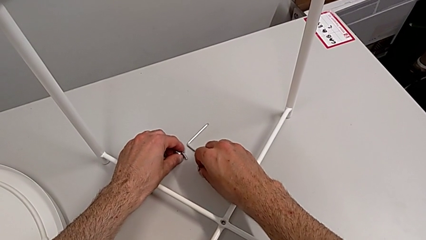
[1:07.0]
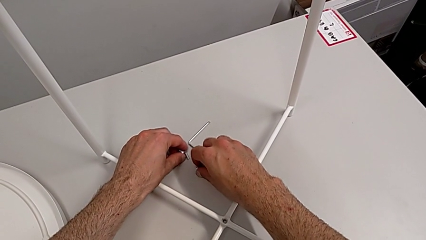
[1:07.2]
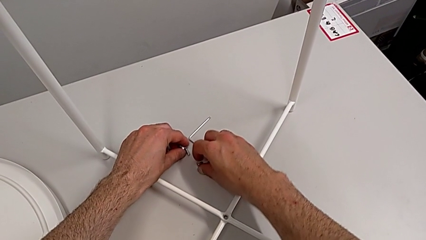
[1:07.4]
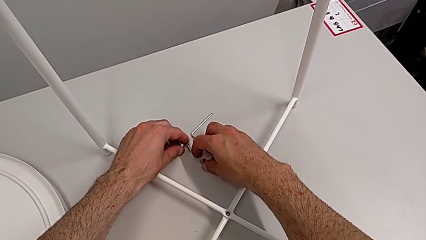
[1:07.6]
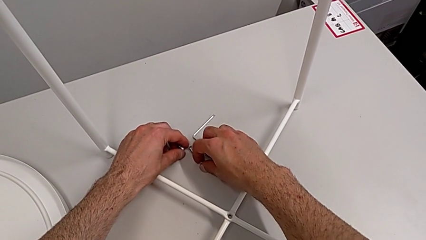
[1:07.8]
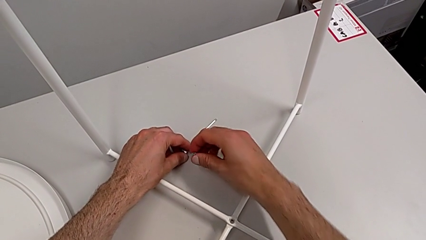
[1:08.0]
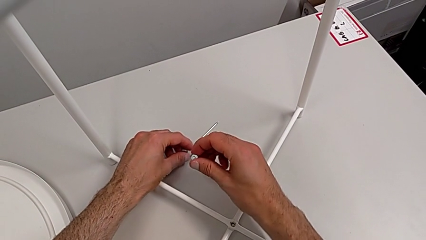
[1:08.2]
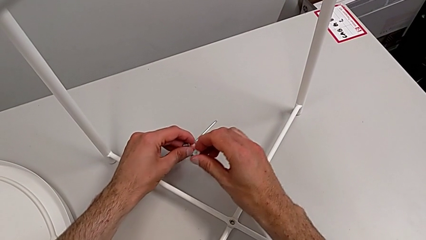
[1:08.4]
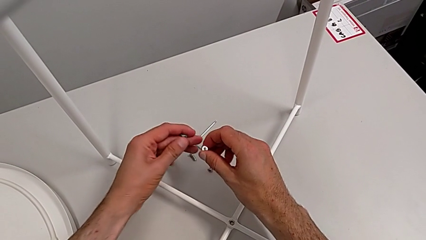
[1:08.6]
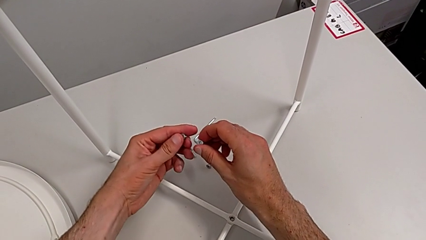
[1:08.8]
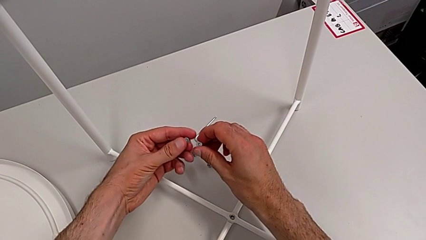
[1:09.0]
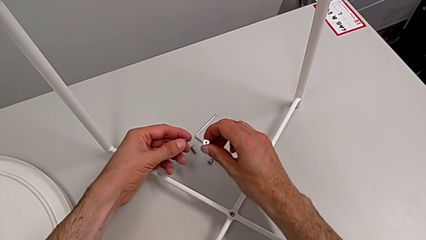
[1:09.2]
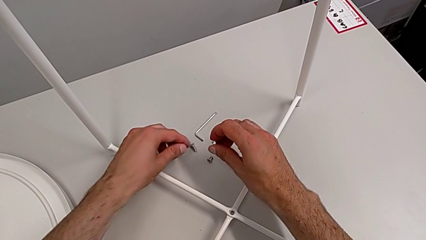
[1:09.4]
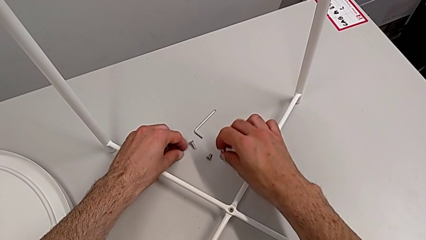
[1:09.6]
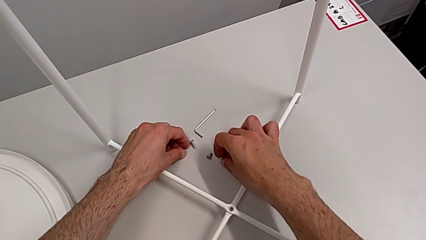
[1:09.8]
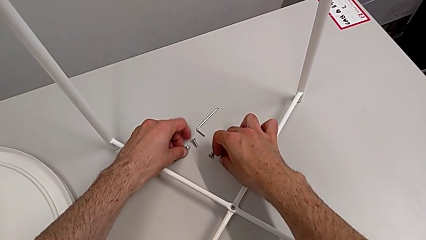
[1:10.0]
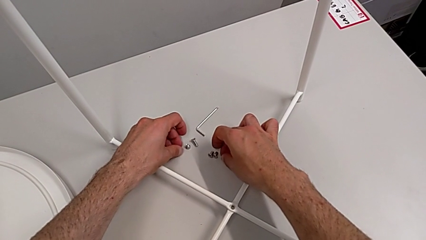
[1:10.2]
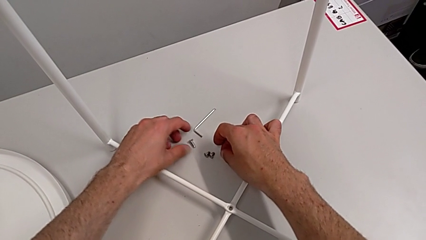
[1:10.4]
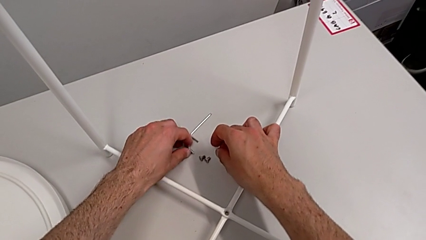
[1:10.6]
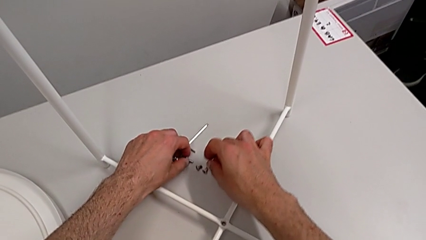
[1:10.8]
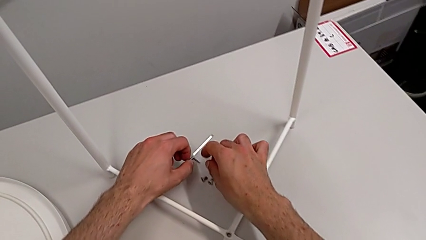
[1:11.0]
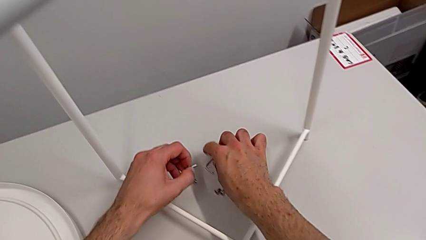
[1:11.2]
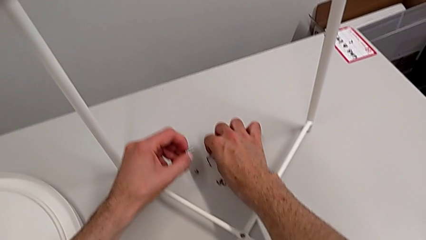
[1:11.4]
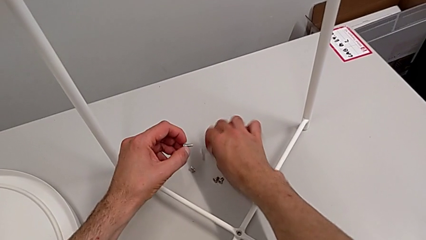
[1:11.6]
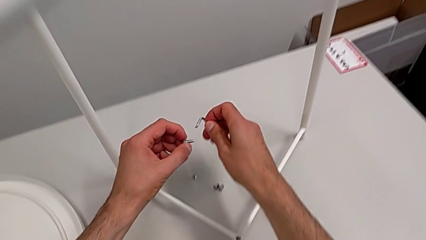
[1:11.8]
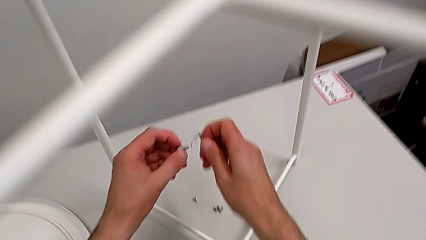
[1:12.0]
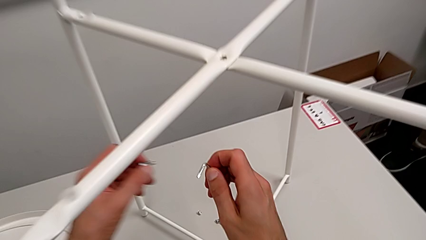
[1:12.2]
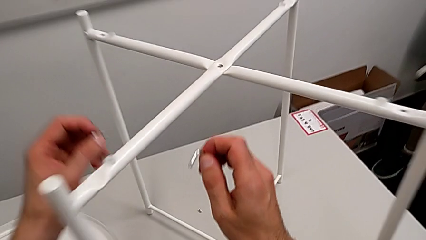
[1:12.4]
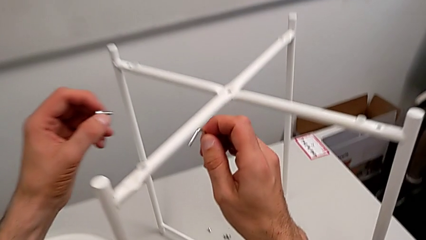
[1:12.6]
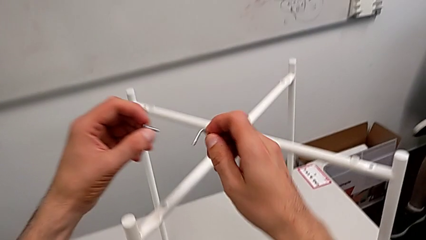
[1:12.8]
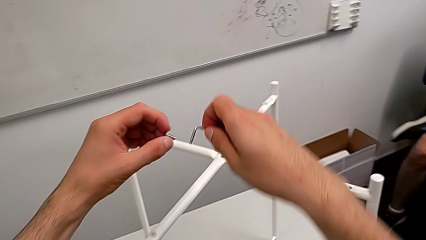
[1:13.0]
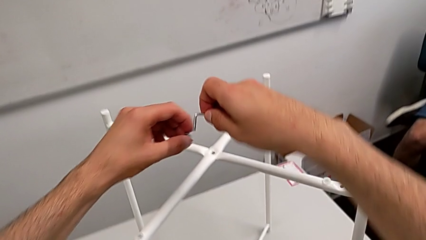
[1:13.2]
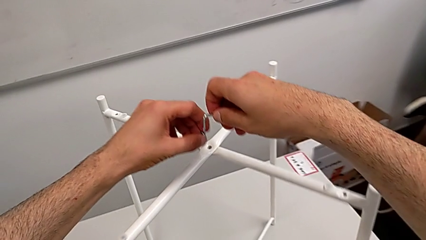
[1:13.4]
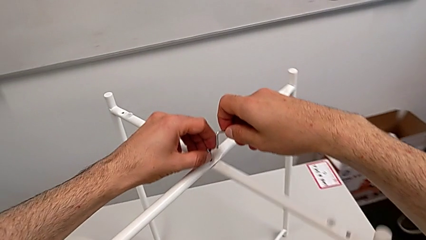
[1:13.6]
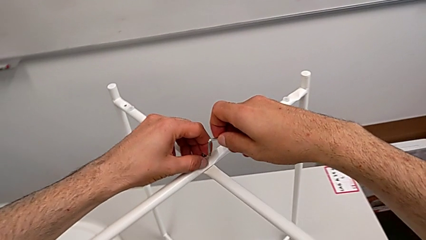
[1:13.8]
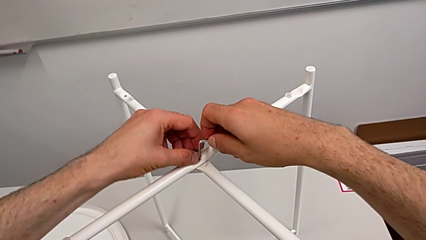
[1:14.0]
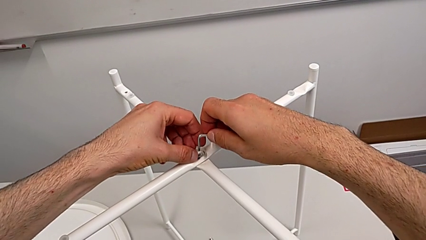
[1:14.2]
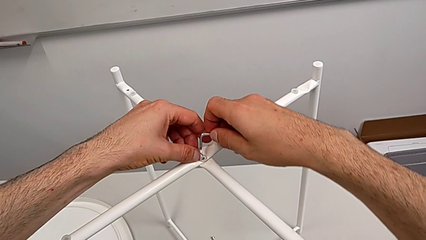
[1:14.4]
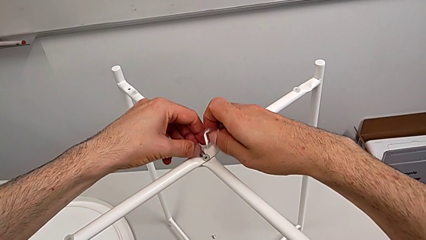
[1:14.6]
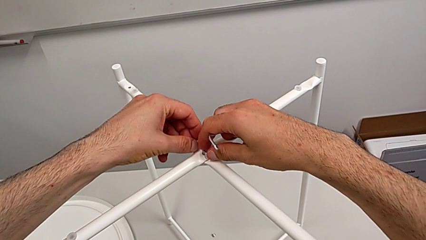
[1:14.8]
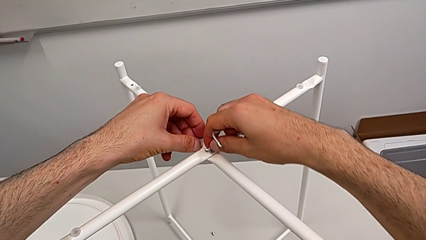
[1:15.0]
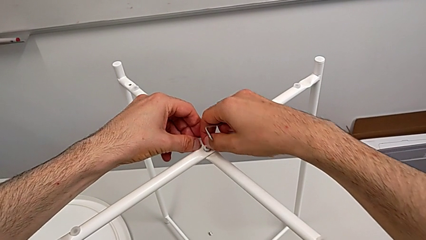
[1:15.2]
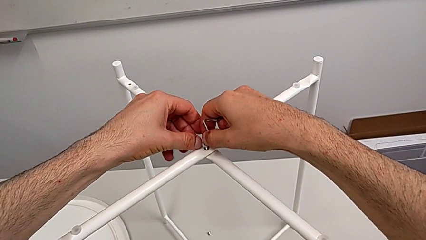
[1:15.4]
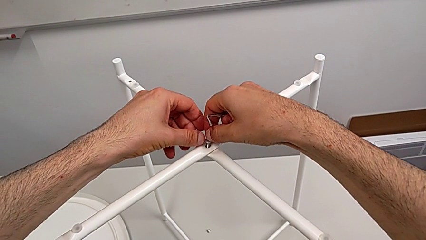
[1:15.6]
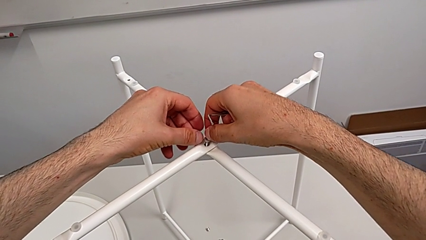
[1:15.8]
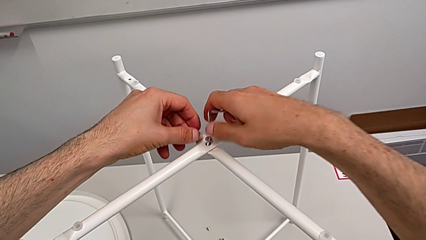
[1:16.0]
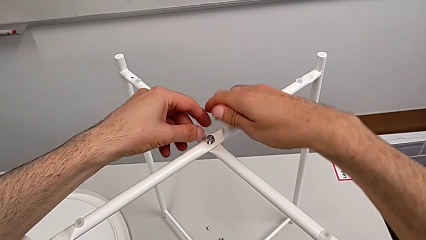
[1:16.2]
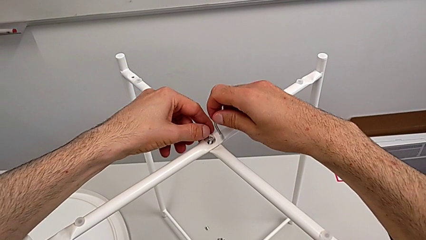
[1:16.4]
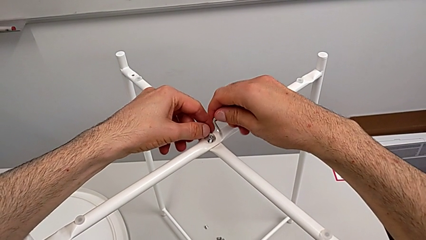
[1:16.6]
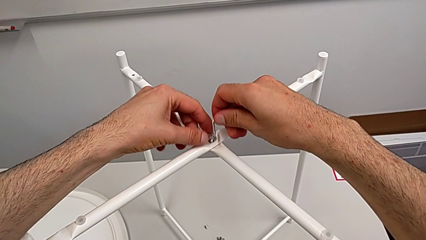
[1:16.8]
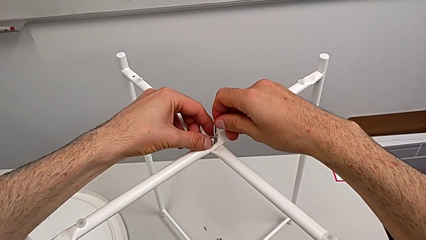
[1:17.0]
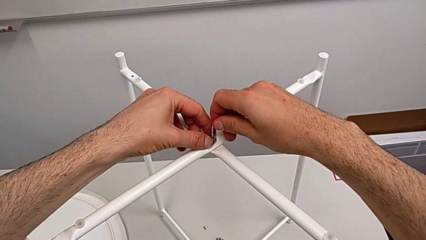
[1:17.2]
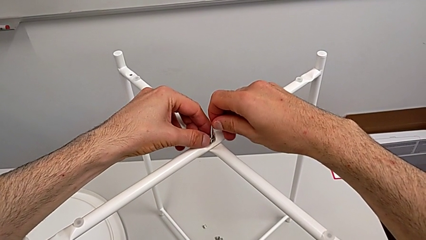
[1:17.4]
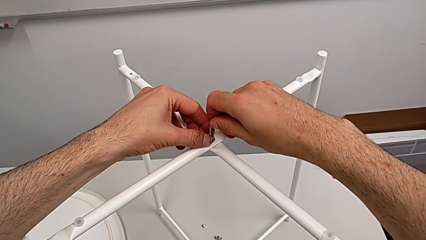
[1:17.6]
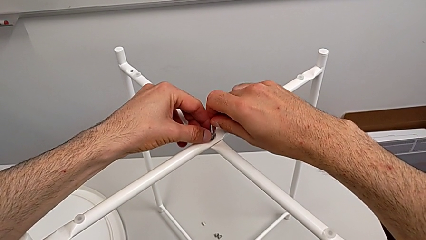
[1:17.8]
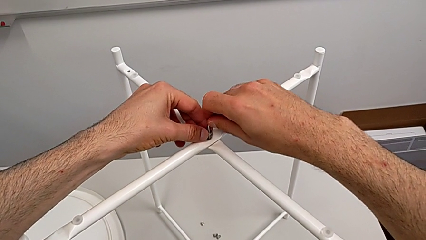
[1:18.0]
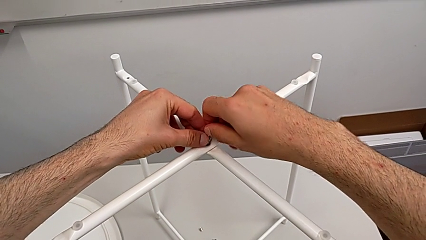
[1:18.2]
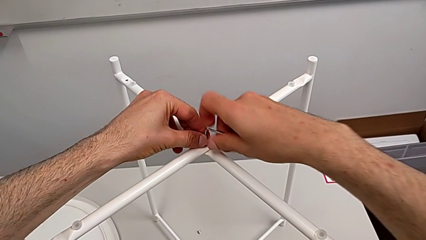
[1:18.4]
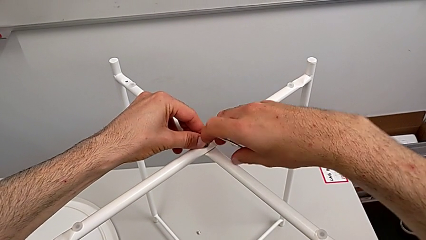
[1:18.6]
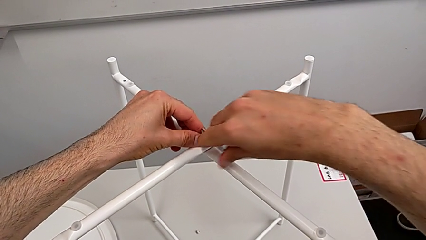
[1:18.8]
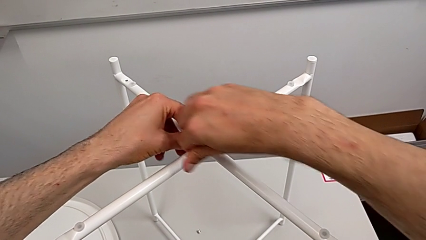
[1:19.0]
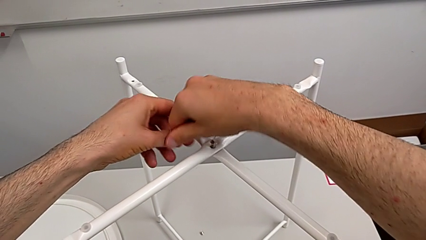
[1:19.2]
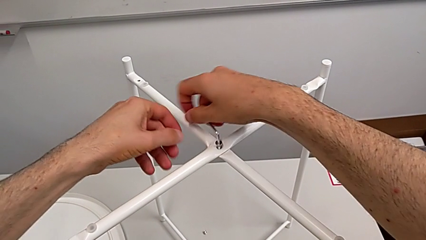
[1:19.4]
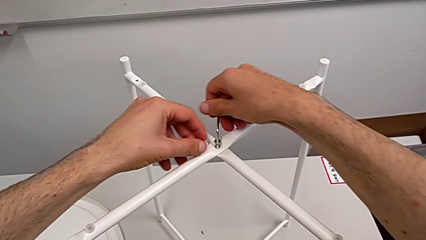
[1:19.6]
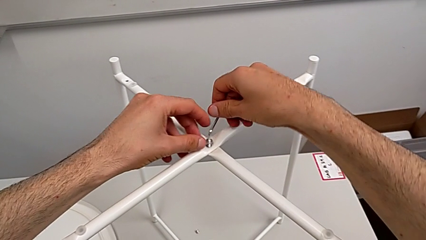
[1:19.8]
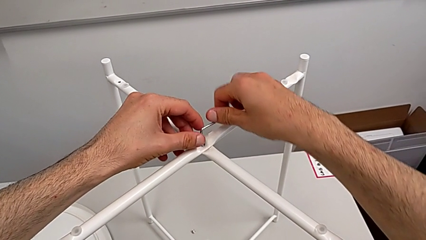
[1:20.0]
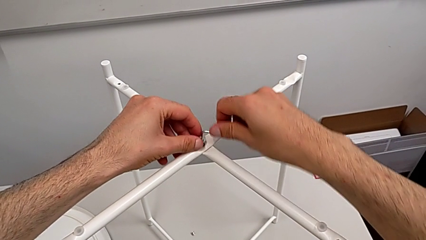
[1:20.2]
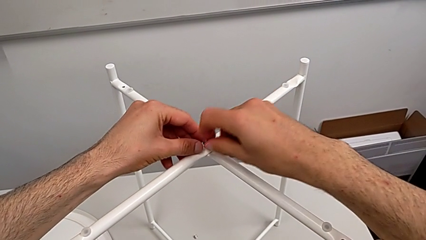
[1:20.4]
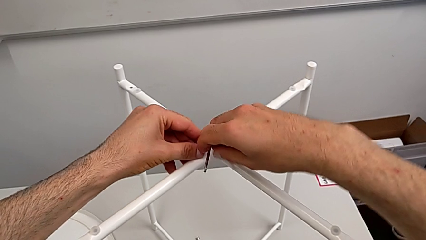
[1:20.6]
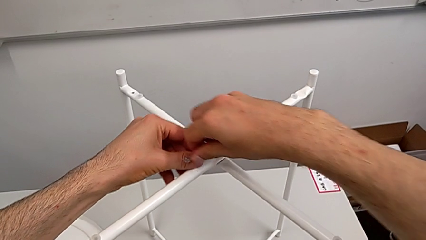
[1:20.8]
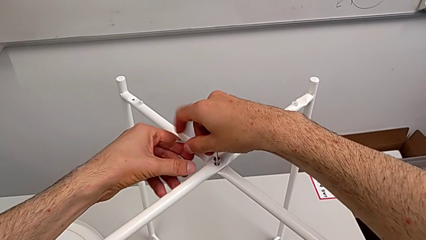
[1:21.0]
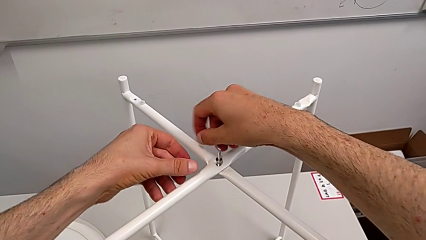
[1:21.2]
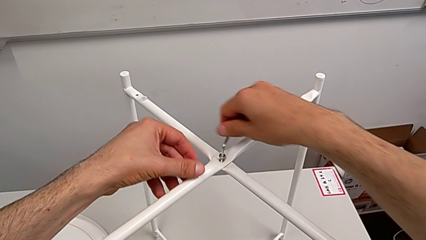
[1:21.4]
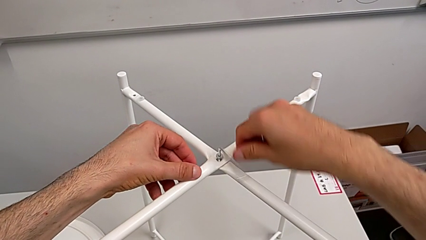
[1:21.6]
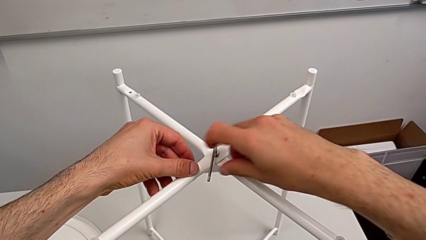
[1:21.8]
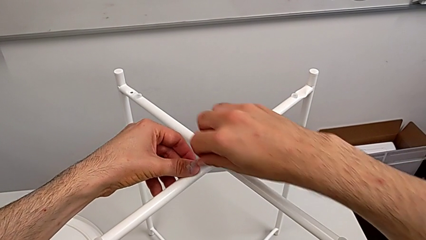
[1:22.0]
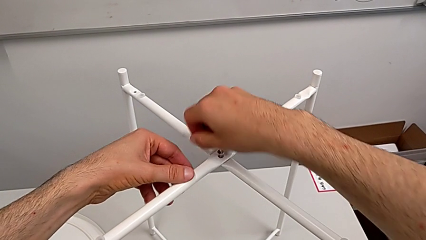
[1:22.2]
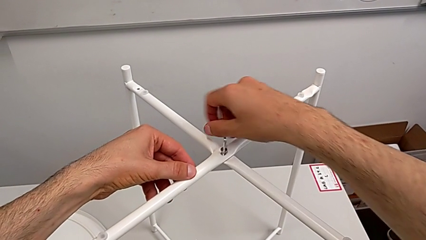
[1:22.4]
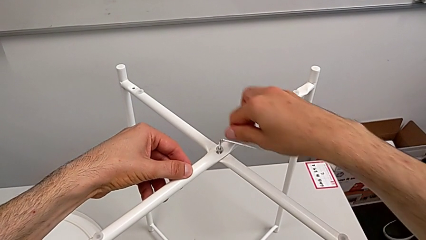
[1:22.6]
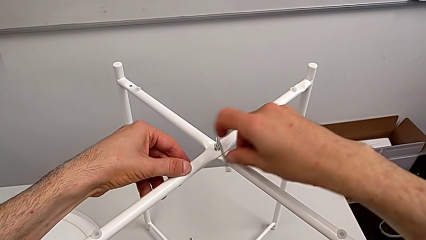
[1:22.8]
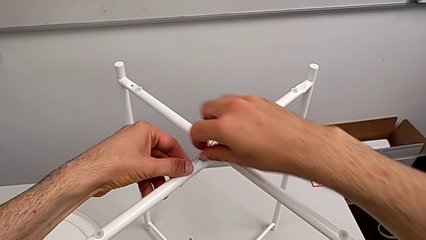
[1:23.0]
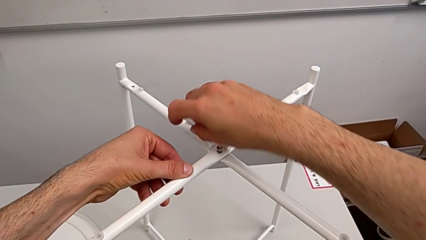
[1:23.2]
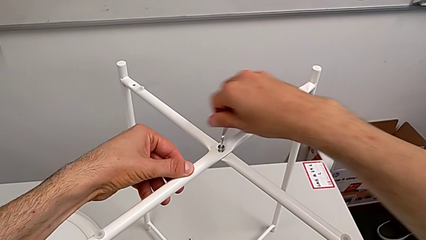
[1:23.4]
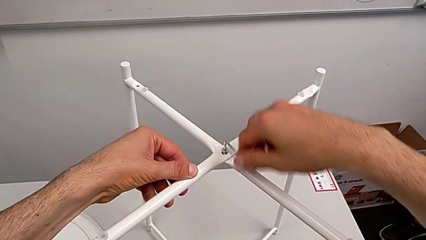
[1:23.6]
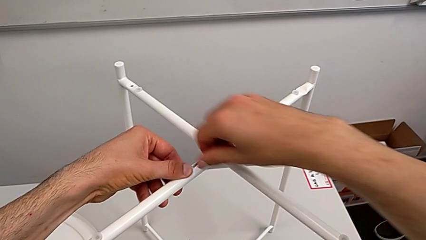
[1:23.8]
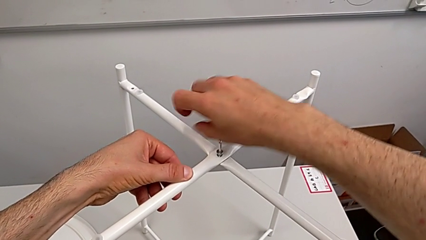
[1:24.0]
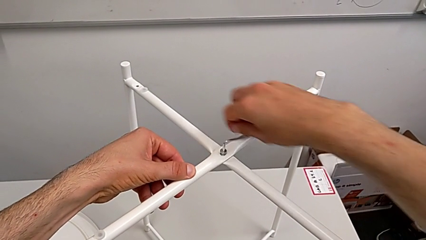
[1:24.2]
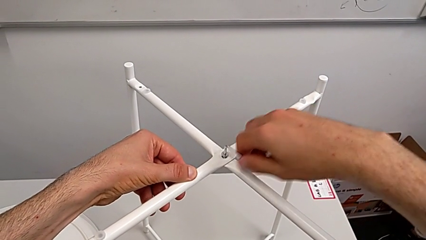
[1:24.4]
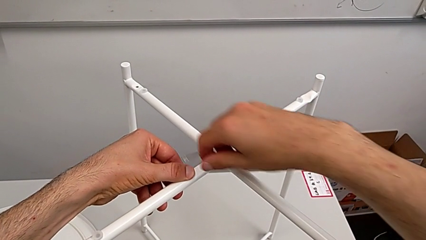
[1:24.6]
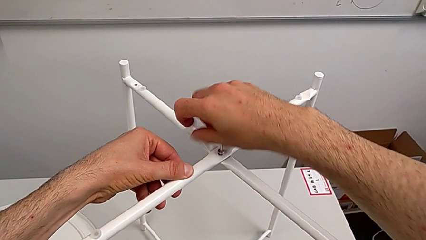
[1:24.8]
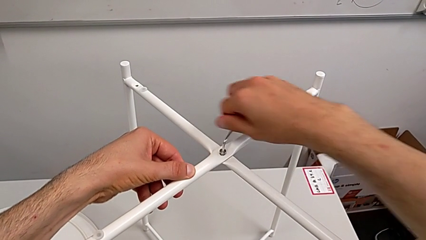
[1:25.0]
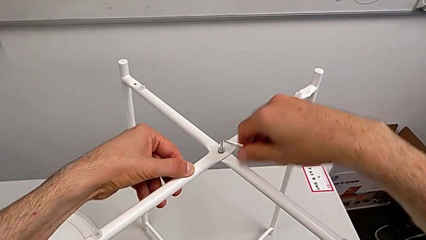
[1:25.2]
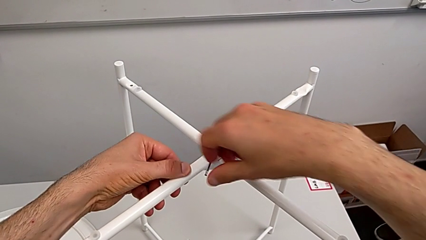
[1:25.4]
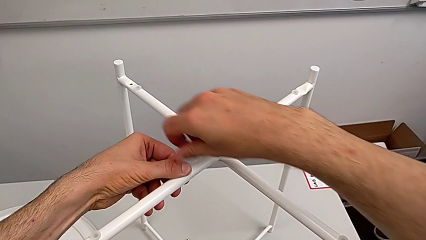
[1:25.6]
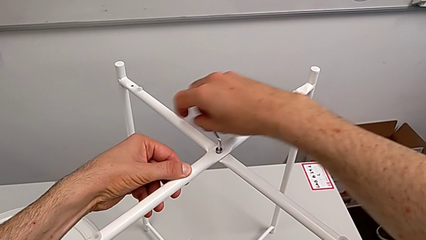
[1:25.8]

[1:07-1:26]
The camera wearer is assembling the top screw. They grab the hex socket head twice, lift it, insert the top hex socket head, insert the top Allen wrench and screw the hex socket head twice.
